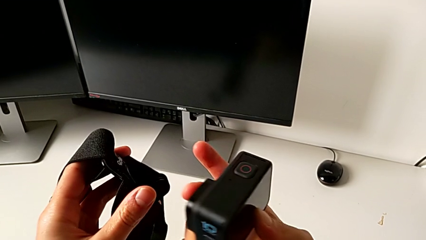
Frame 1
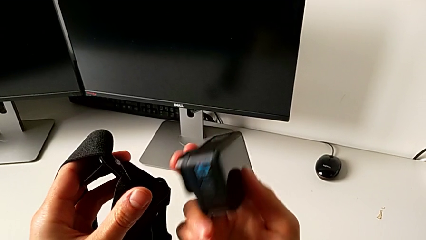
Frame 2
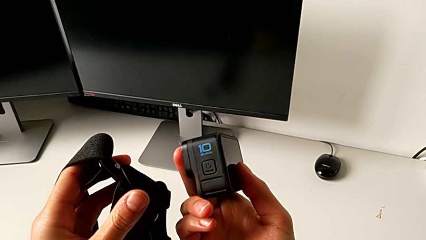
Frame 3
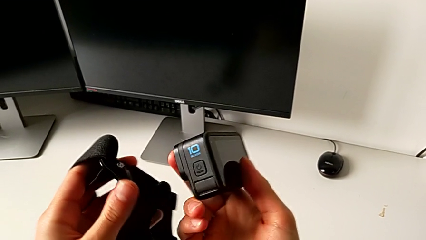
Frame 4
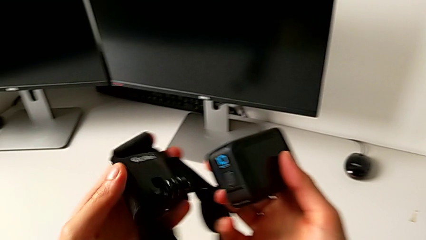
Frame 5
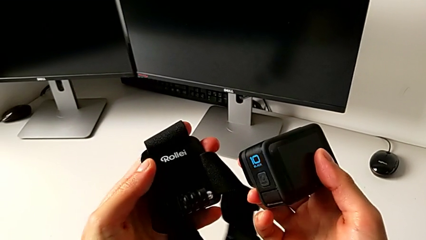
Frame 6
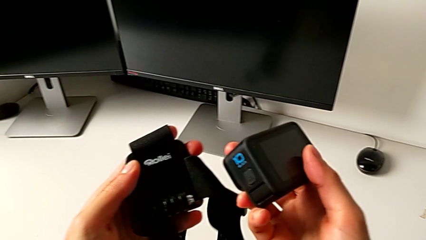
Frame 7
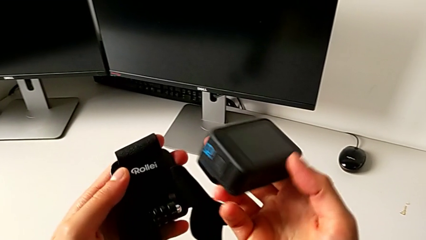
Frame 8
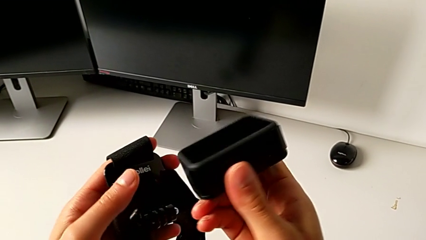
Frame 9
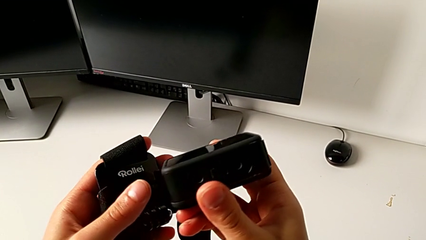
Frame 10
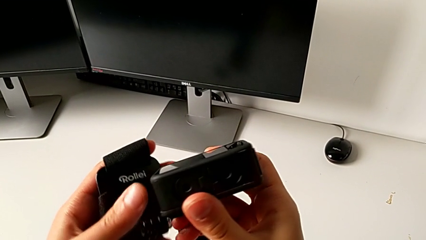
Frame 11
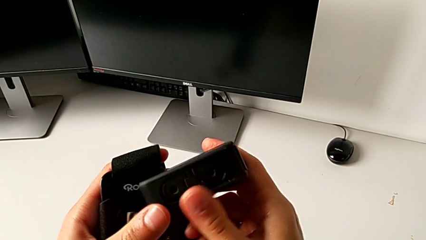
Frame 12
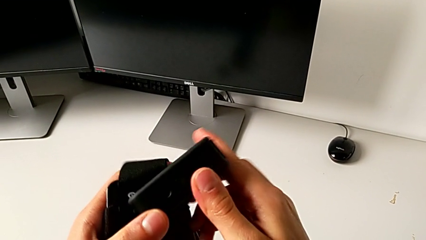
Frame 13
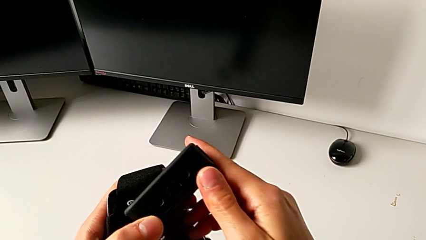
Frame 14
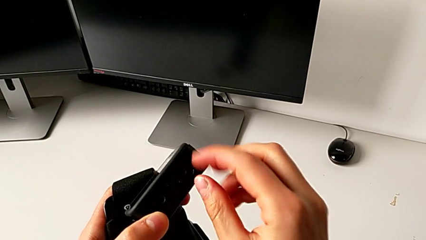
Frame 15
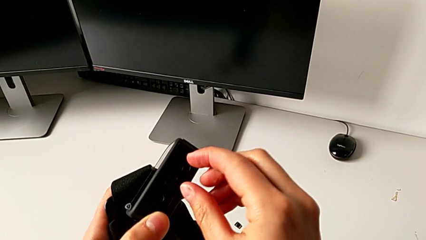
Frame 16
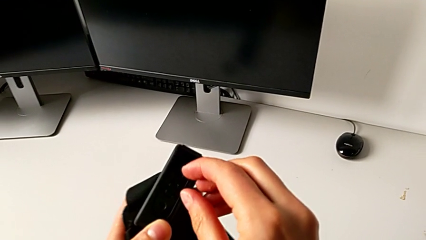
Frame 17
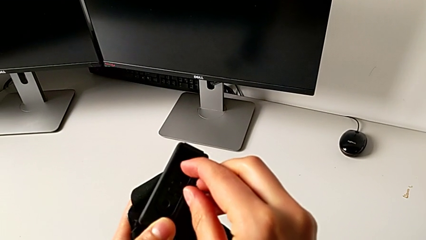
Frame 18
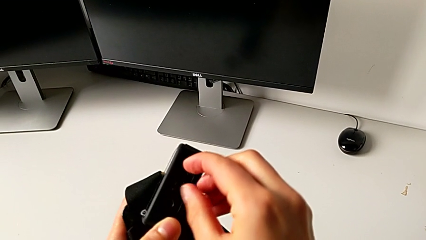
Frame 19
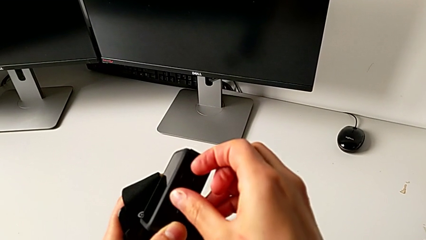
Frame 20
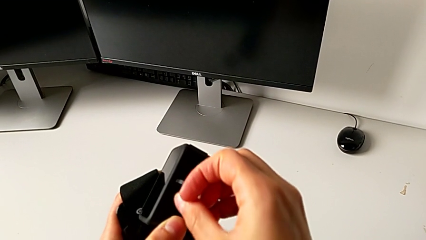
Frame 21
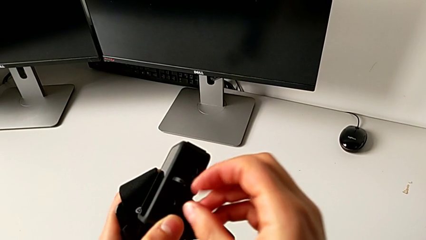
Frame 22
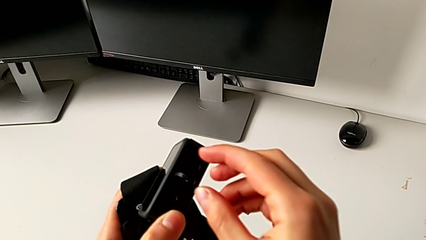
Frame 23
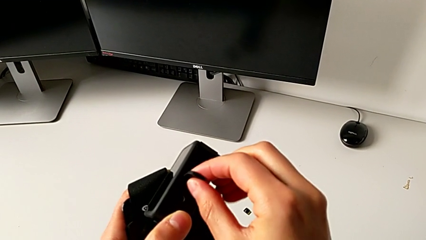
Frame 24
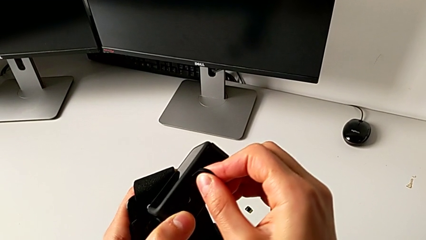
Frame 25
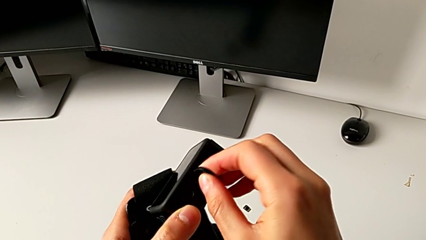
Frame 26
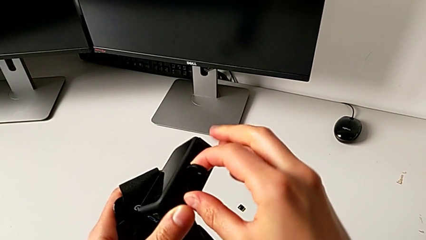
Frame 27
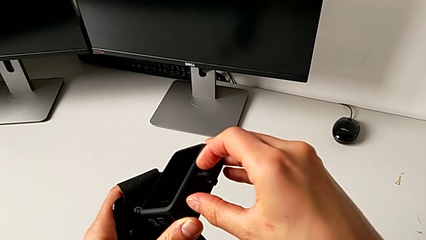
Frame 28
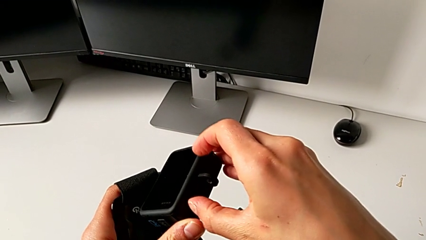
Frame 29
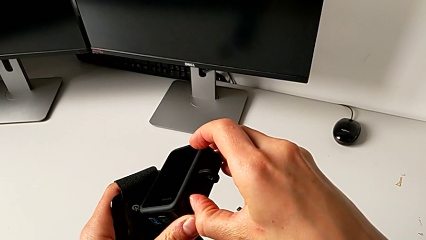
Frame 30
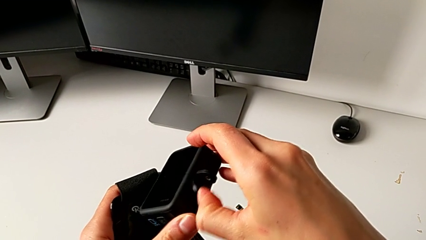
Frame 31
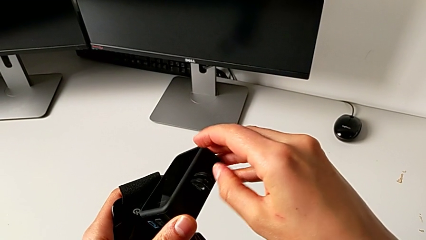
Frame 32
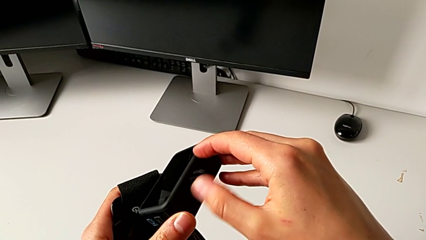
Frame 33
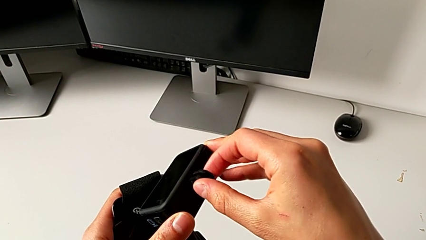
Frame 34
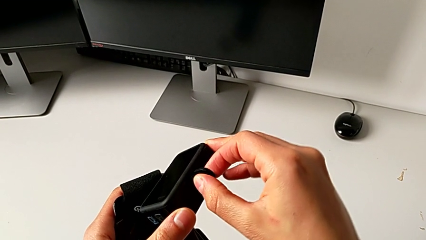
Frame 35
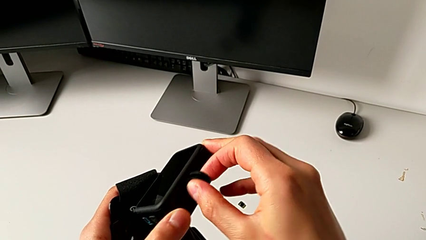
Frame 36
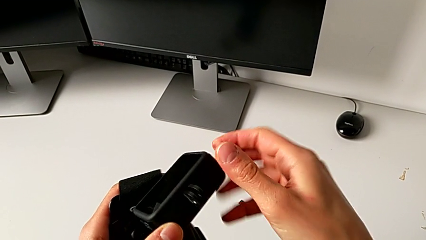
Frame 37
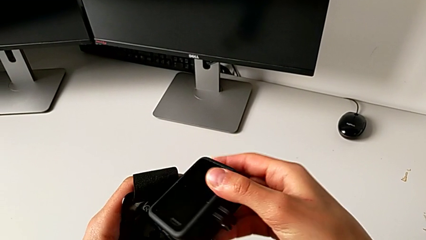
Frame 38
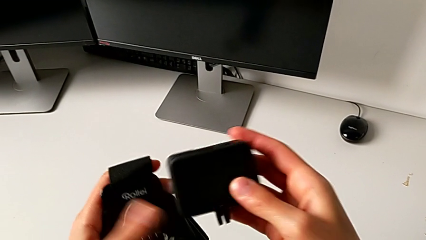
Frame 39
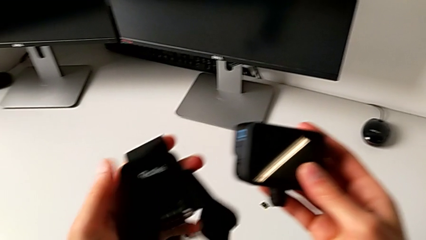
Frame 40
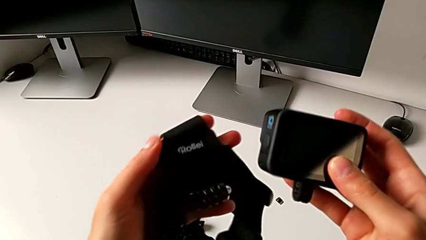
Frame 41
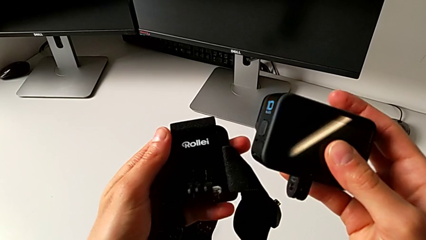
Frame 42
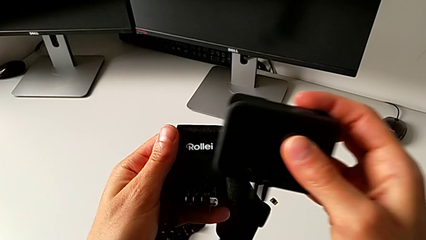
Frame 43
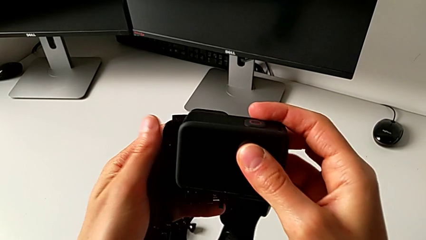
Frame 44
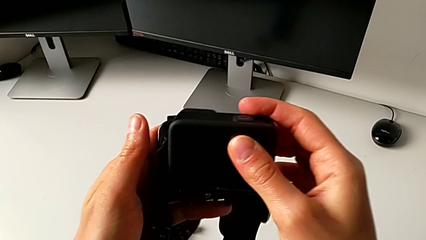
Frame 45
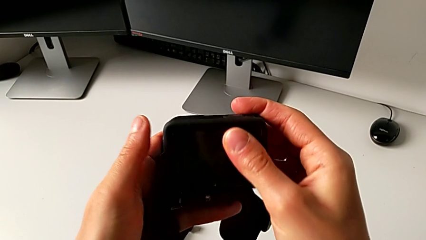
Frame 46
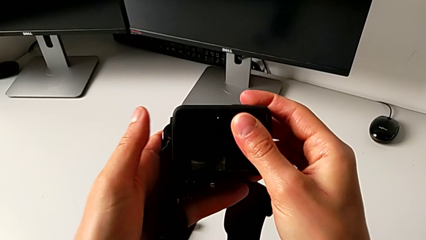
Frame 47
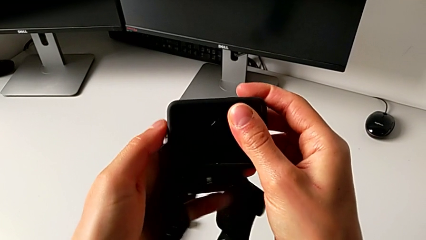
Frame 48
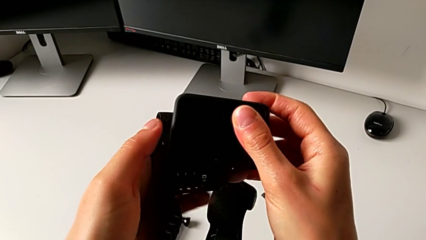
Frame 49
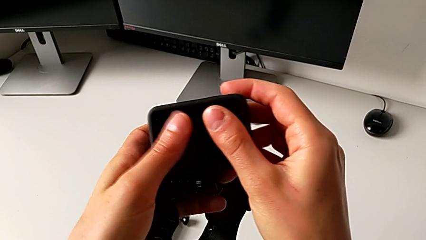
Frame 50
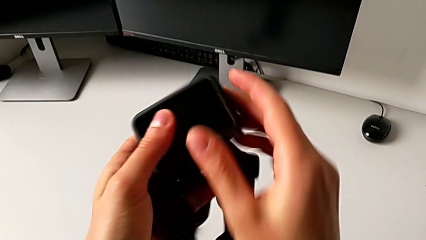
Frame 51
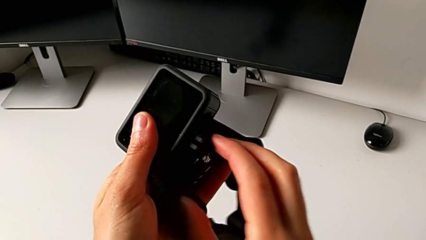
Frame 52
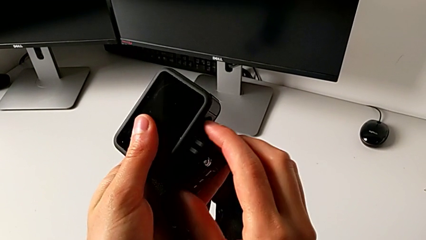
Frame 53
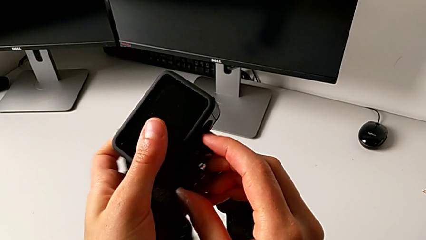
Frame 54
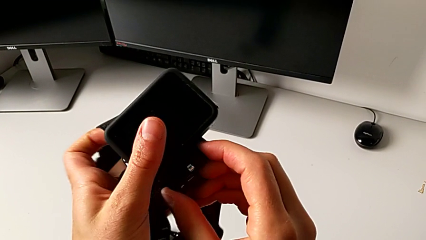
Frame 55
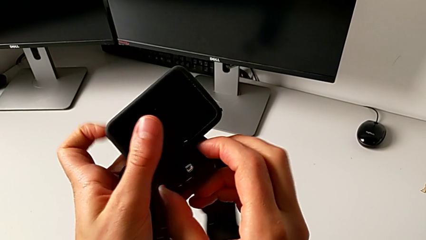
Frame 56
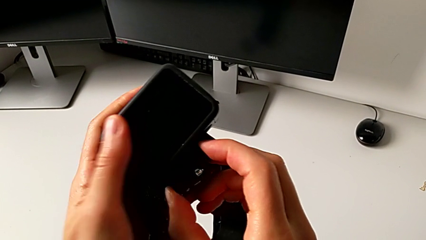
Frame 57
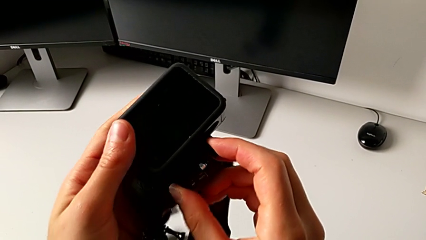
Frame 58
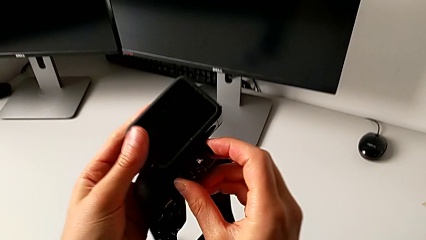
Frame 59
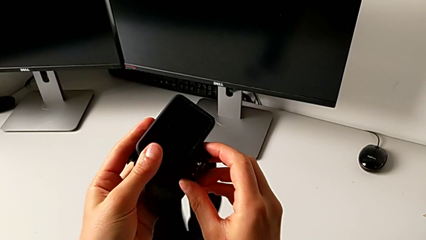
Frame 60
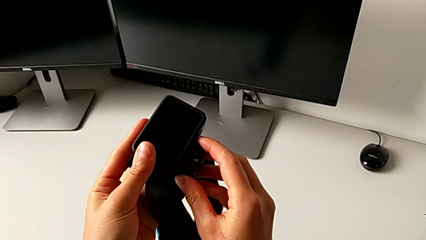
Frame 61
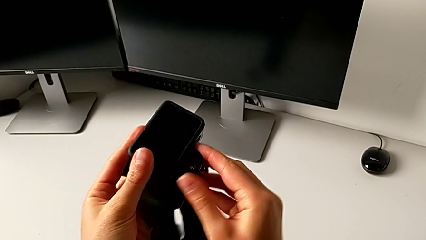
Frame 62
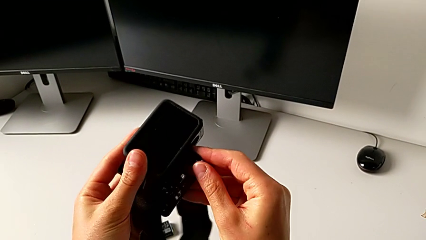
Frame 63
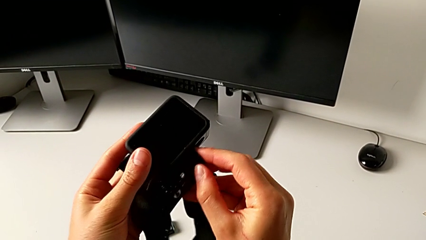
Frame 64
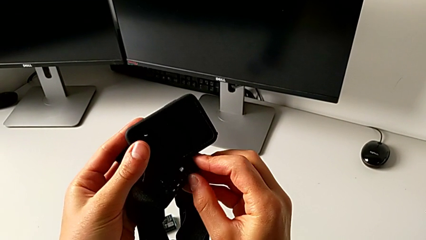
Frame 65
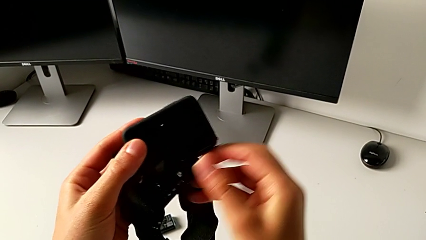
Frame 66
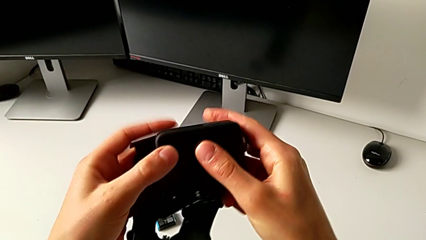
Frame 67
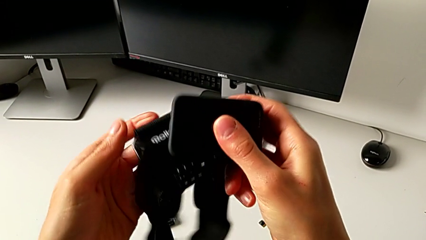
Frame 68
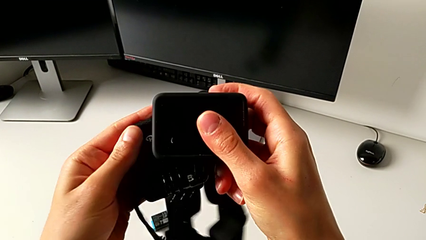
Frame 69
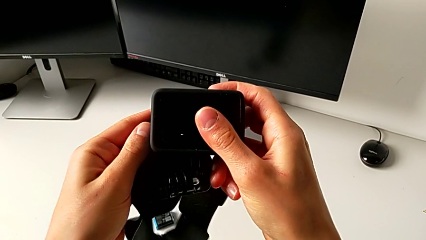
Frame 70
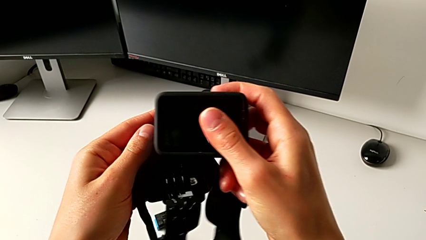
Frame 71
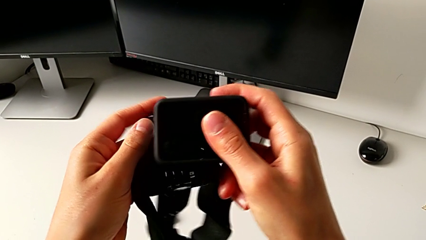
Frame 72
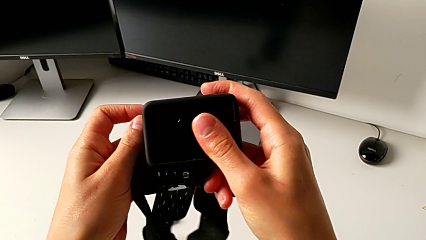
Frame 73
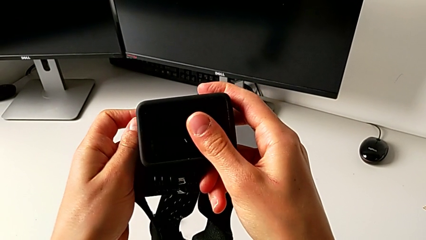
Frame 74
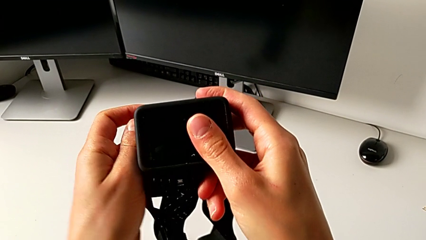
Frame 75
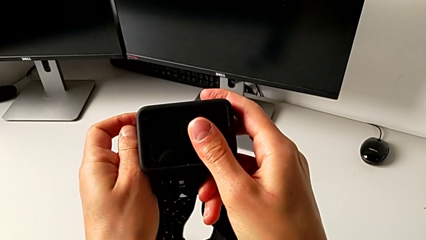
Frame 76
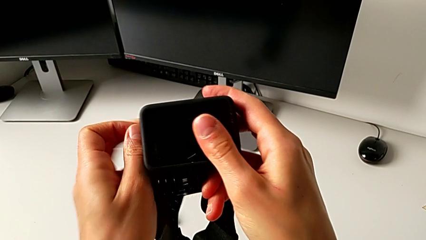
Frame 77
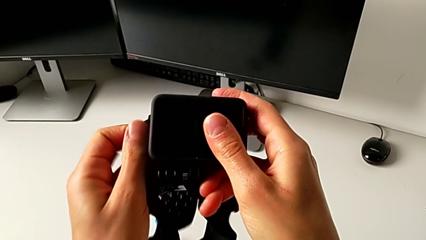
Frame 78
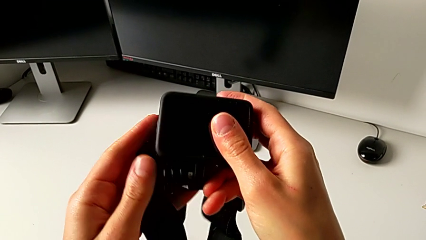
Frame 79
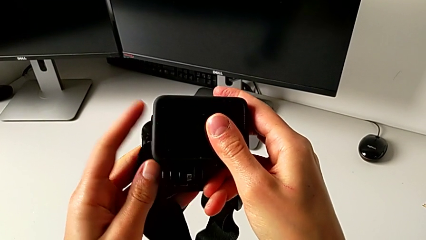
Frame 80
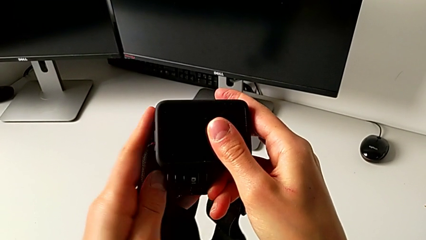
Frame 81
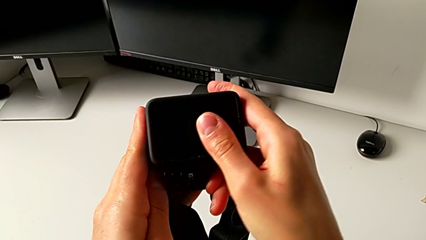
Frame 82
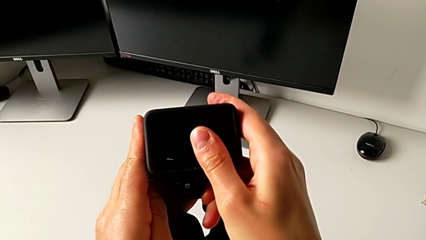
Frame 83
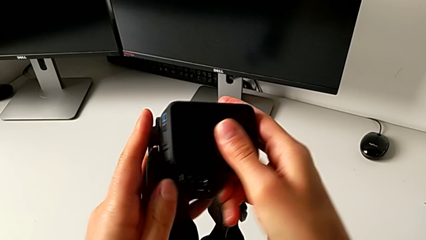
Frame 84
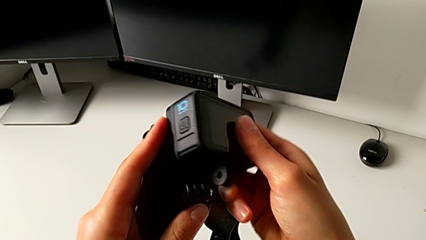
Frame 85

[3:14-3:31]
The camera wearer is mounting the GoPro onto the strap. They flip the GoPro, pull the mounting peg and place the GoPro.
